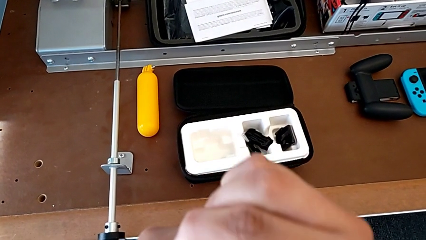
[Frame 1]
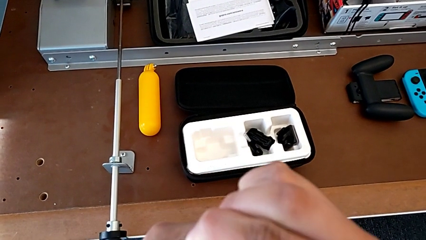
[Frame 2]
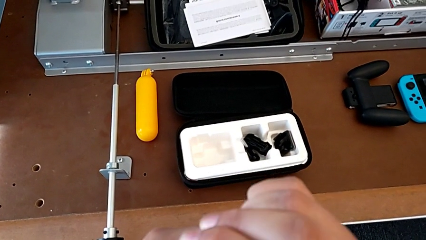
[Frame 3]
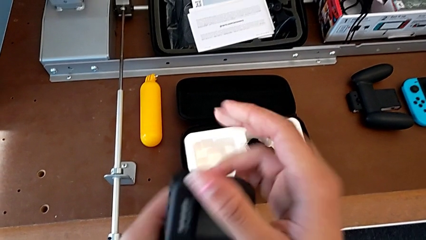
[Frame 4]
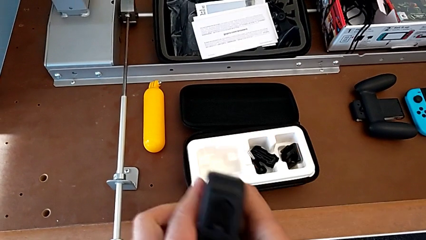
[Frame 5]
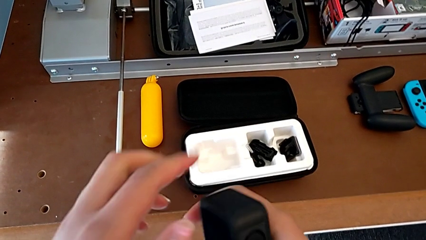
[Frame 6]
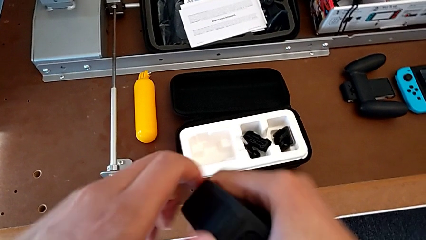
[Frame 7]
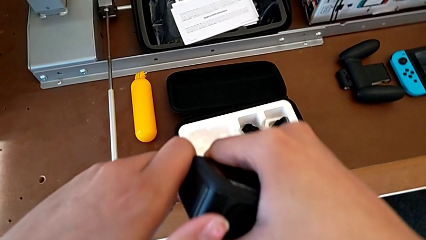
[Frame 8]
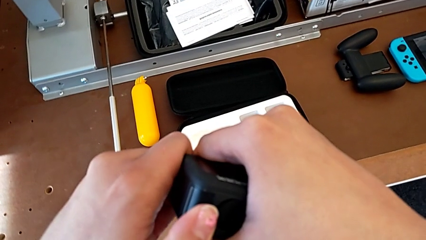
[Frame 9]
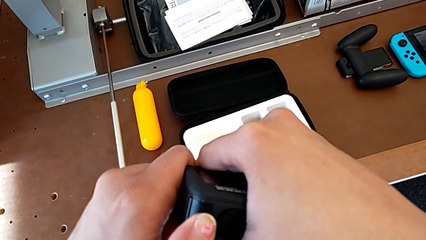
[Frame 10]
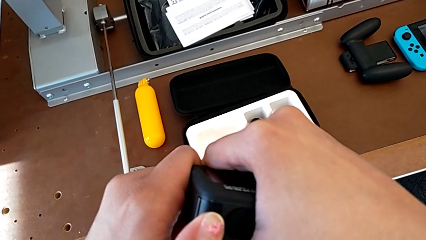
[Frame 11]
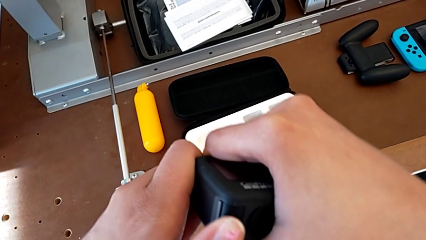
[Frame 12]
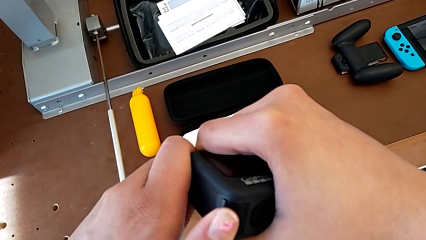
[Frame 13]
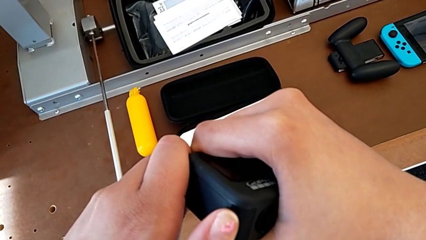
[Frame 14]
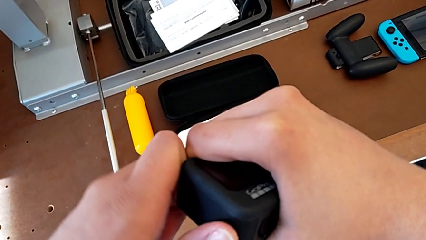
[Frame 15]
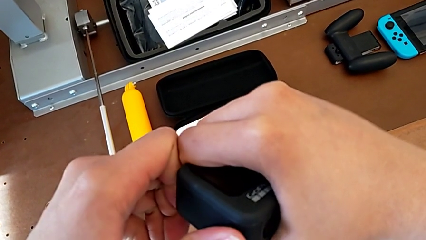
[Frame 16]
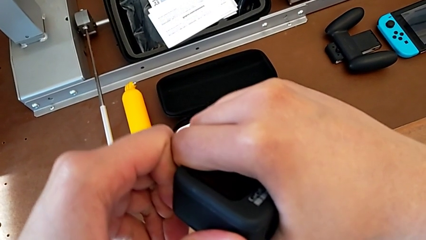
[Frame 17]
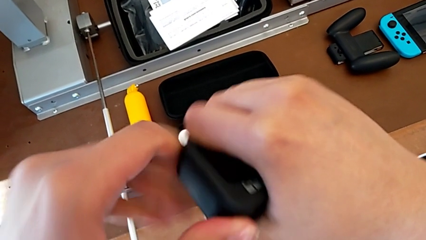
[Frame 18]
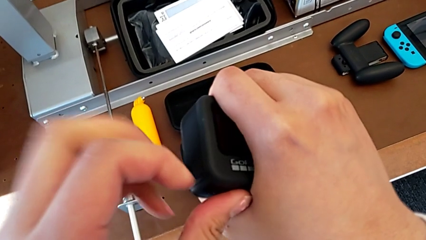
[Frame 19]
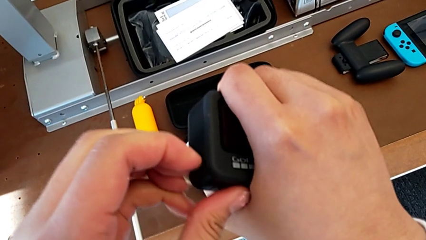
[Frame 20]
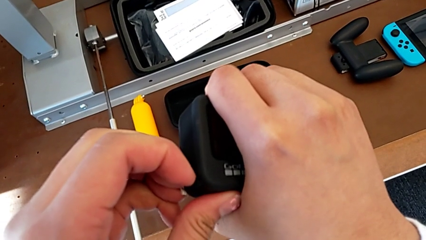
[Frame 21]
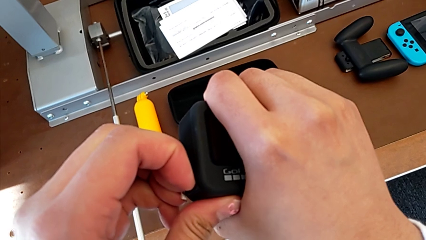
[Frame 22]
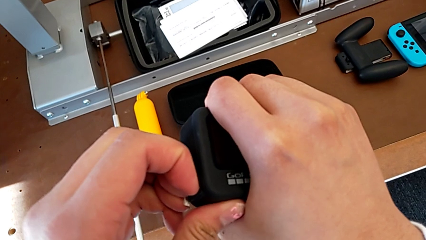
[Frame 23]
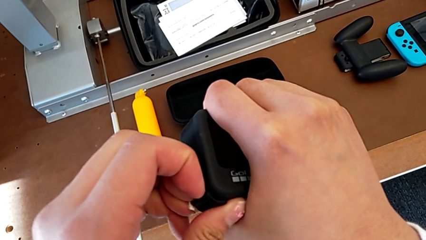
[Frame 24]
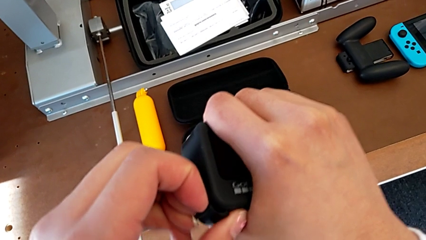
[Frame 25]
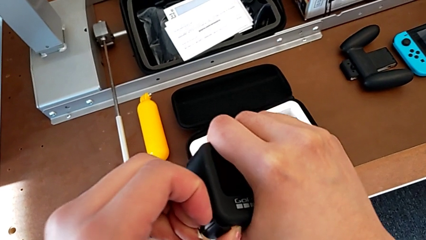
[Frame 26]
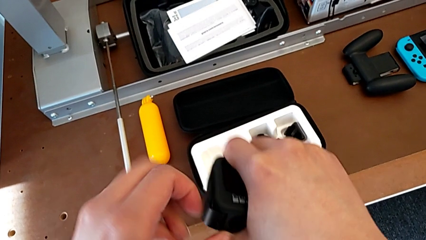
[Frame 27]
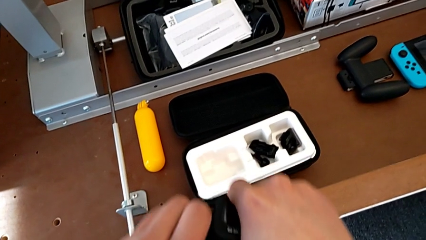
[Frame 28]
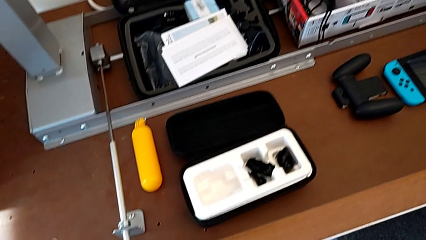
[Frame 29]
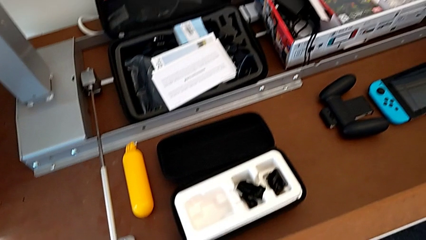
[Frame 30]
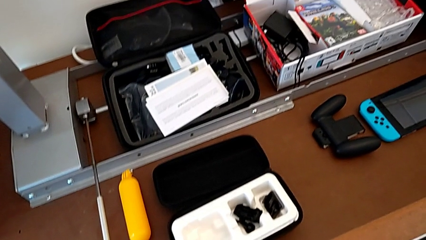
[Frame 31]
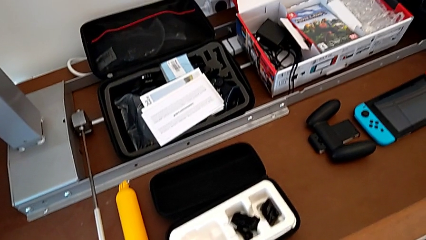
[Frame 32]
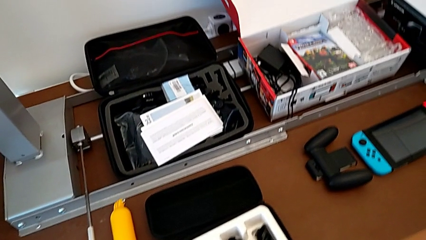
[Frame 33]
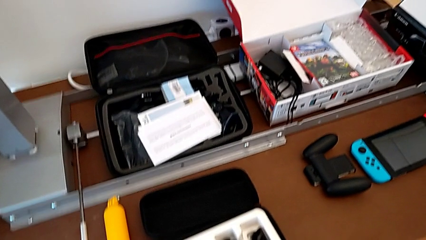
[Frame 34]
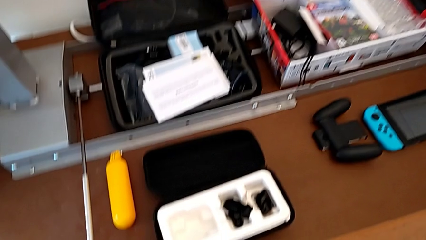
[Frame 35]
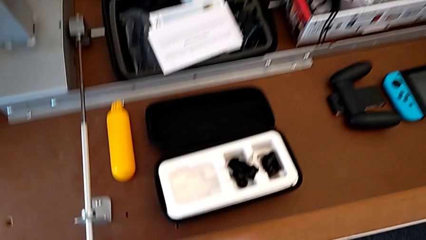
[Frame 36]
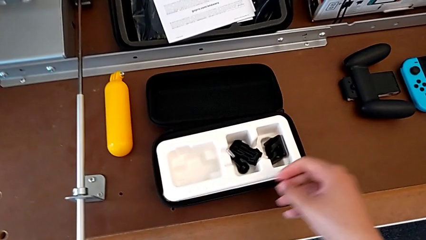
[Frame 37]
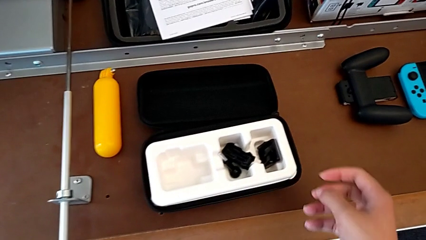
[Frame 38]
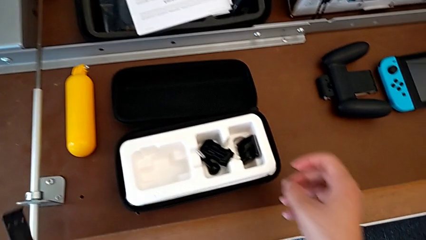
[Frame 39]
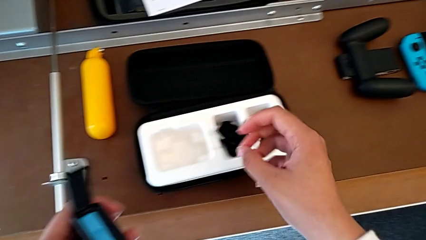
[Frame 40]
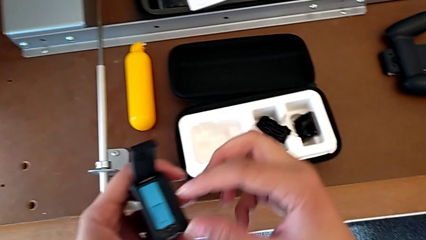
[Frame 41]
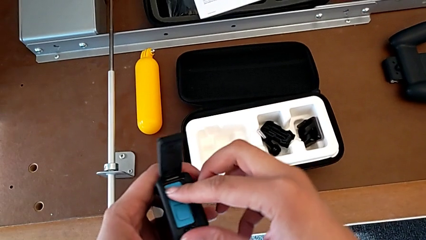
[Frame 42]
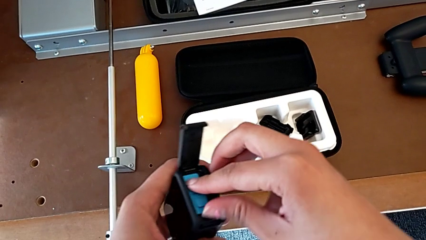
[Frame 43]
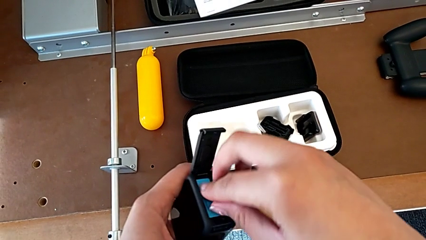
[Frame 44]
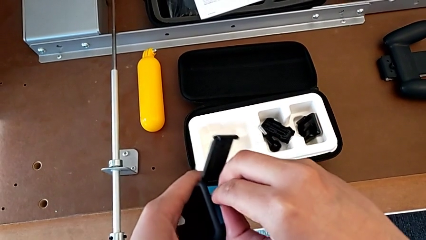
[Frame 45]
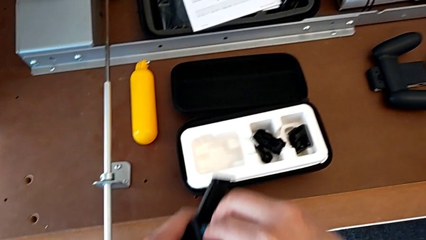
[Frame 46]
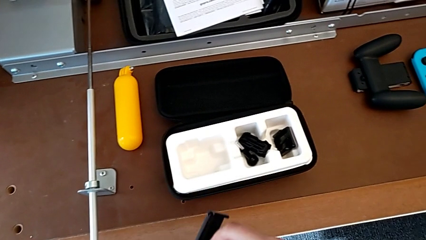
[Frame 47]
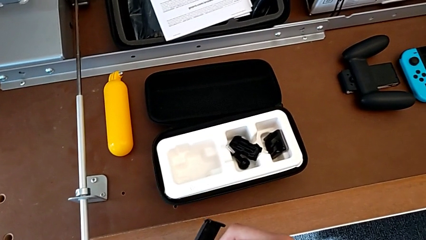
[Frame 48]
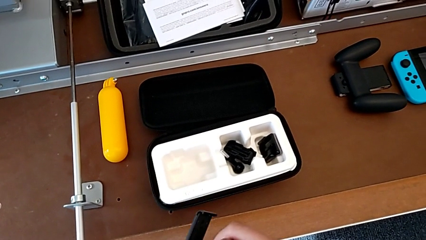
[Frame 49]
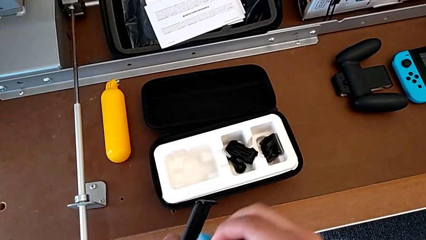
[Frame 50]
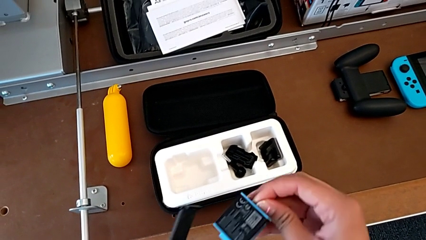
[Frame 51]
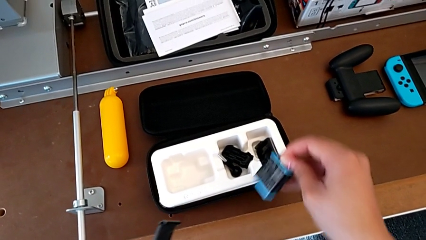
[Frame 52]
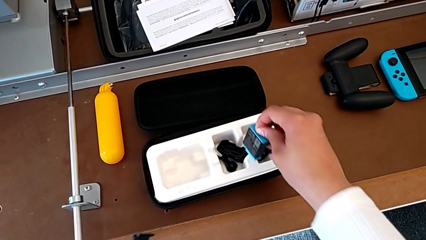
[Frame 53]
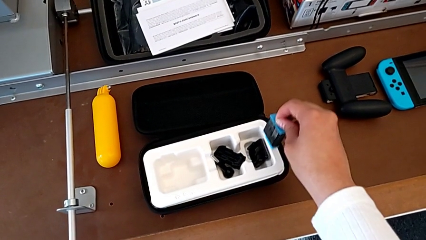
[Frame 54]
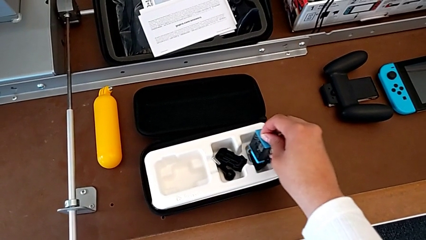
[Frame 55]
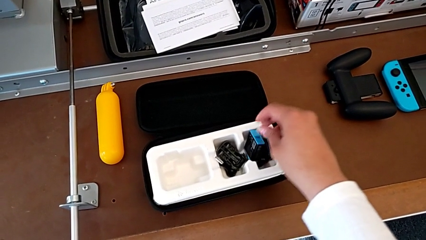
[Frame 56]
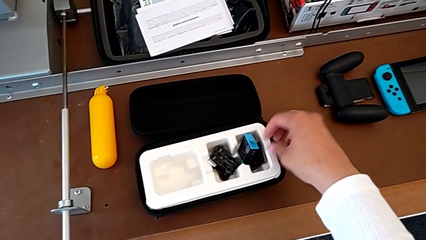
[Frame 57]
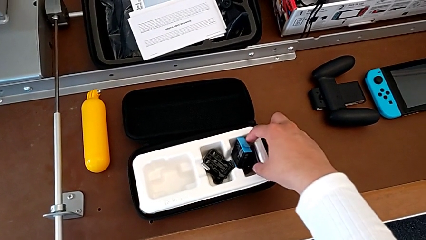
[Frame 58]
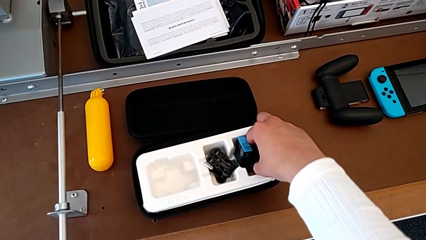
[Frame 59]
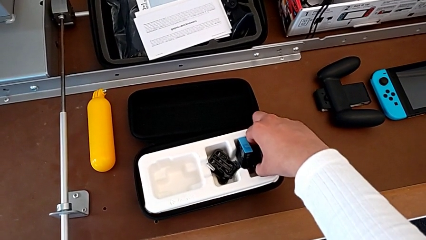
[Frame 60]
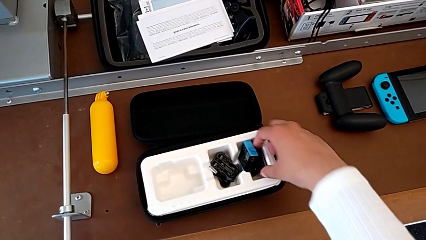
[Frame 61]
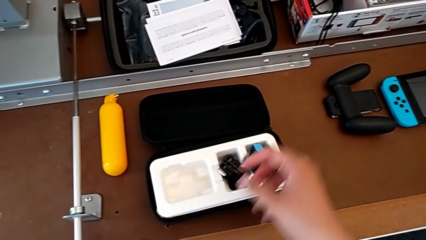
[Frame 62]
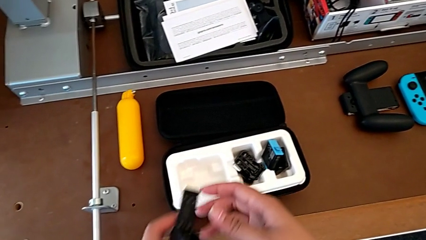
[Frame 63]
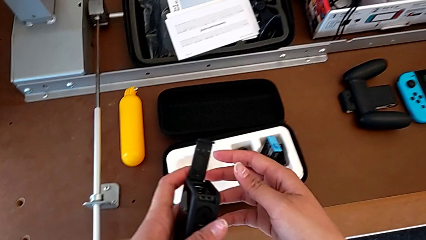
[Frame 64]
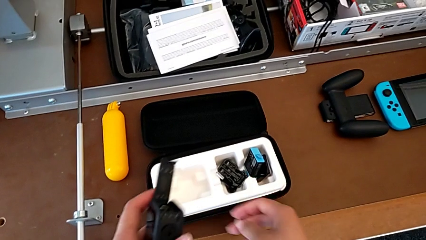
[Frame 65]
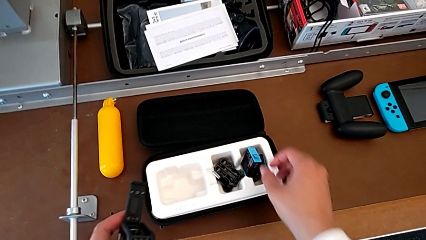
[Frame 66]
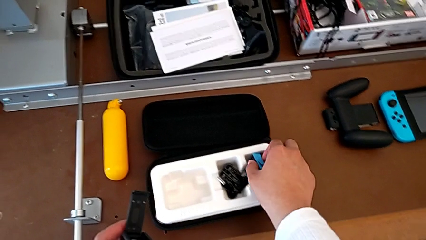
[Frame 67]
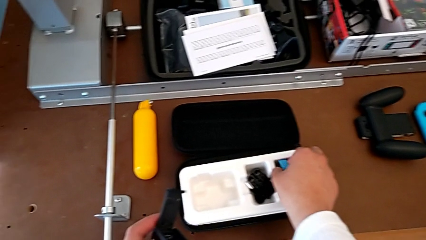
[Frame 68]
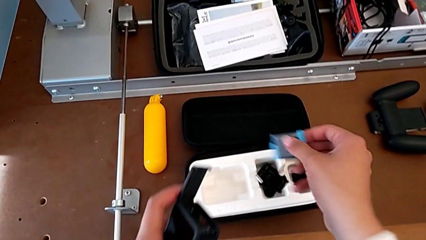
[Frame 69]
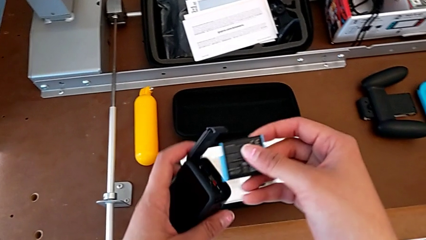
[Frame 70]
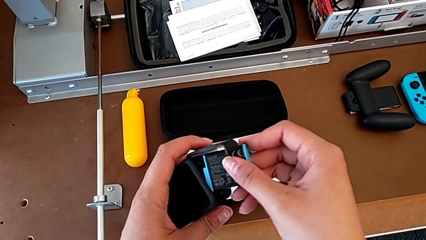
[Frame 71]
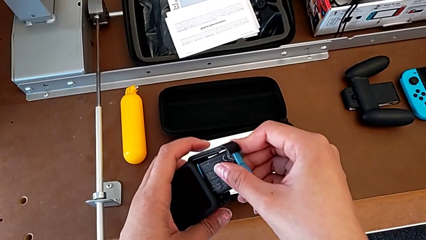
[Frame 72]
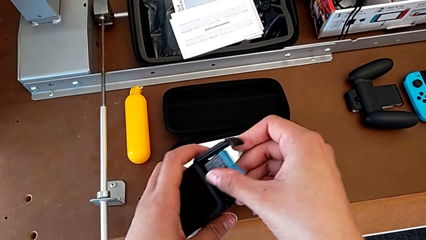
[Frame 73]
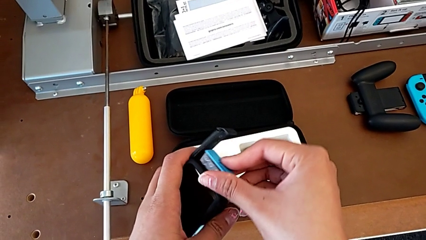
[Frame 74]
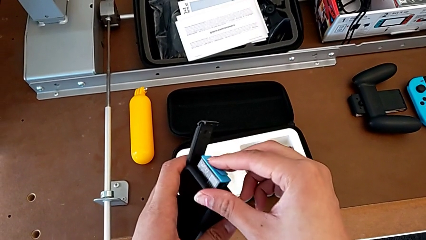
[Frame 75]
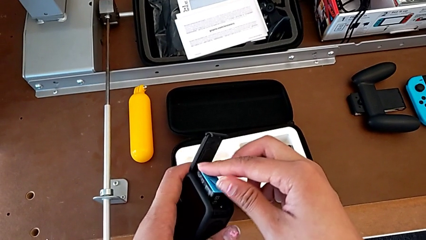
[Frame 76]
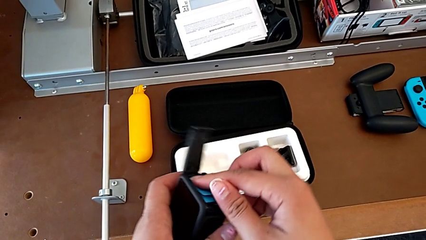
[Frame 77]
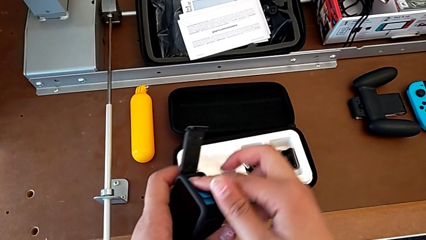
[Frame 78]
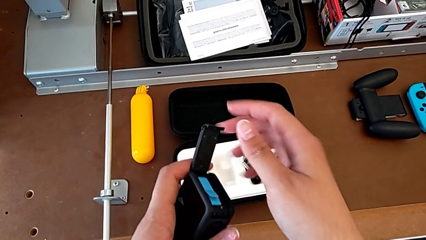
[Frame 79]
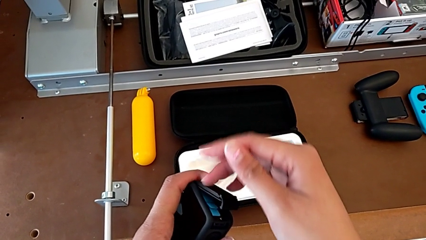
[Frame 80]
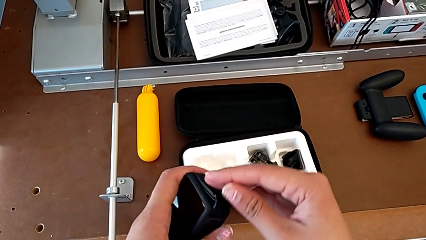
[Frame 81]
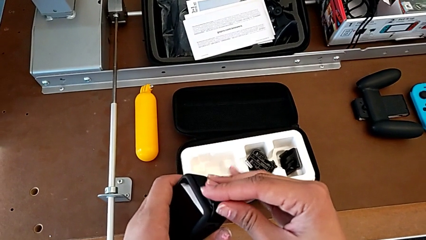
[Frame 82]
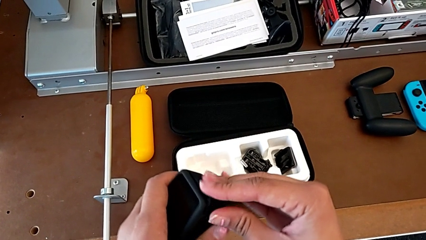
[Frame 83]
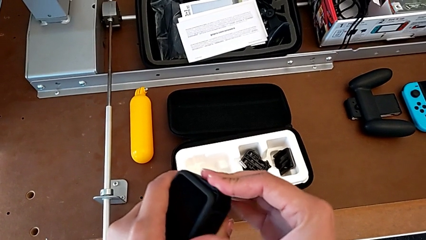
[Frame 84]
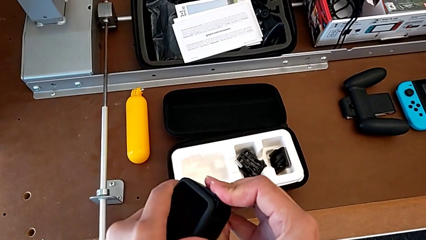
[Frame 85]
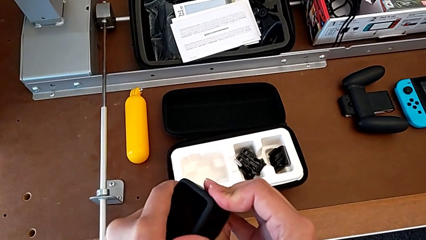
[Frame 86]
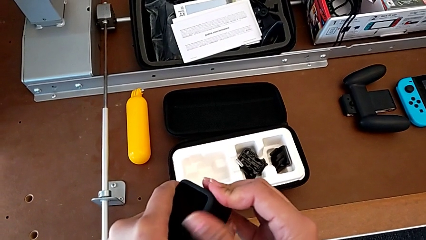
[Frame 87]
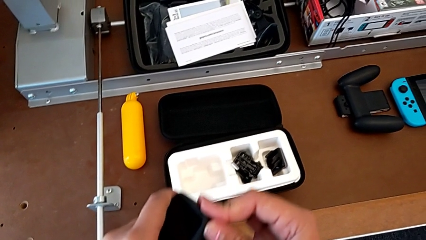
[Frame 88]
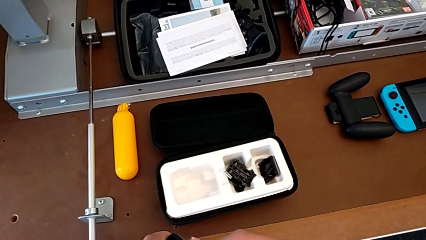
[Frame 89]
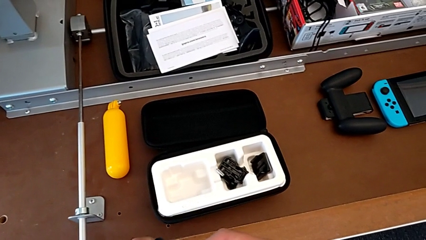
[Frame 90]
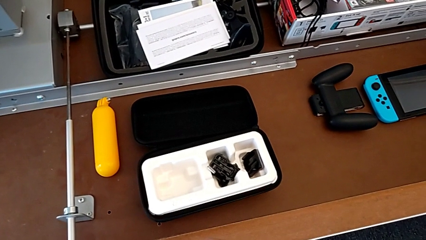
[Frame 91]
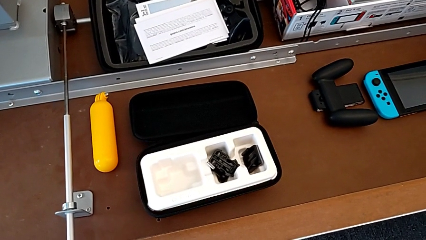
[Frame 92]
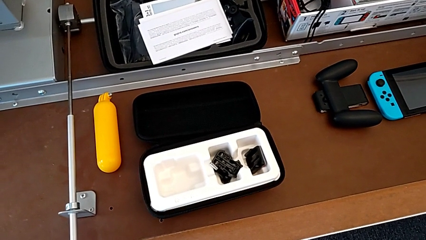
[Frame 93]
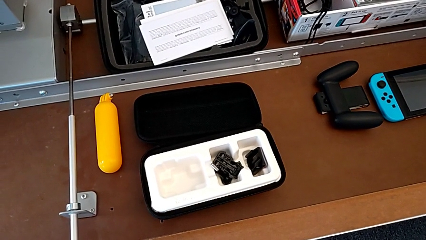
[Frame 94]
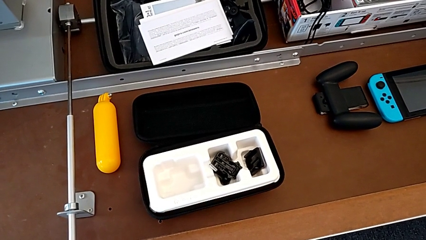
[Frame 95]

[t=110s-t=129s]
The camera wearer is changing the battery regularly. They rotate the GoPro, pull the battery door, open it, withdraw the battery, pull it, place it, grab it, lift it, insert it, close the battery door and press it.
